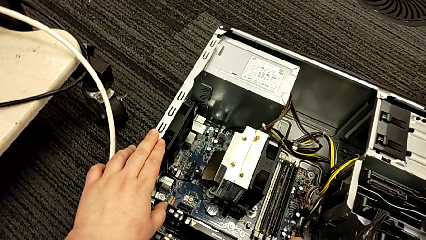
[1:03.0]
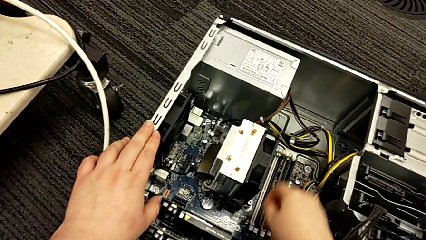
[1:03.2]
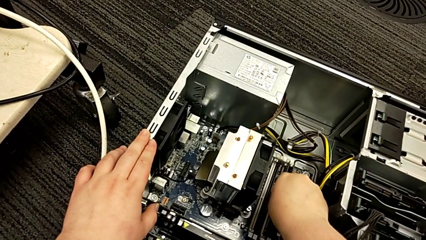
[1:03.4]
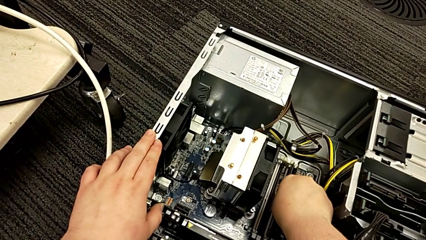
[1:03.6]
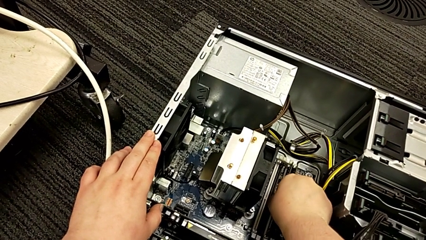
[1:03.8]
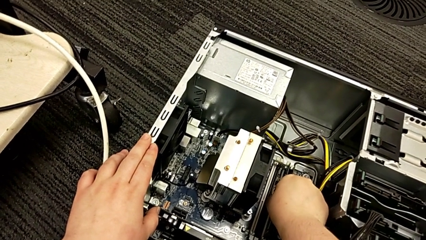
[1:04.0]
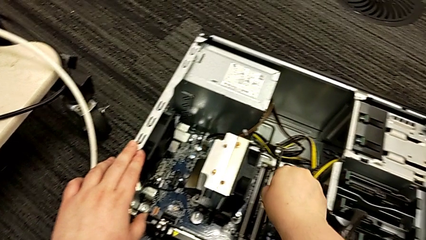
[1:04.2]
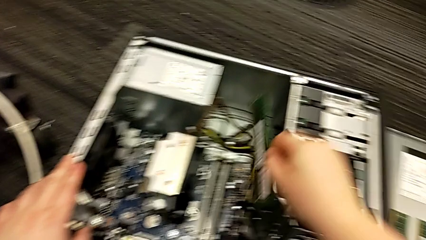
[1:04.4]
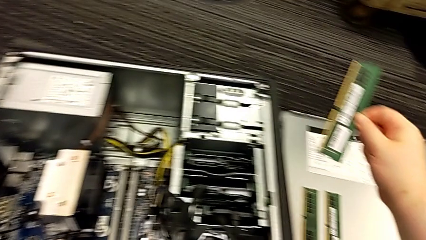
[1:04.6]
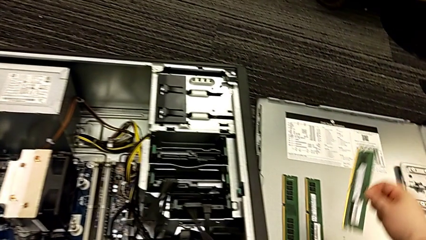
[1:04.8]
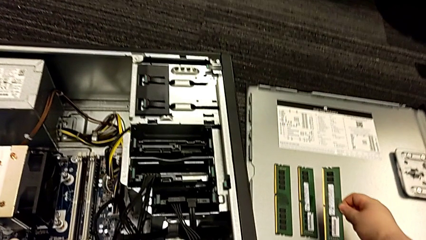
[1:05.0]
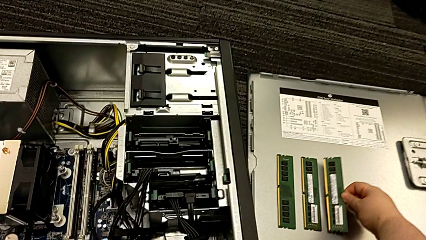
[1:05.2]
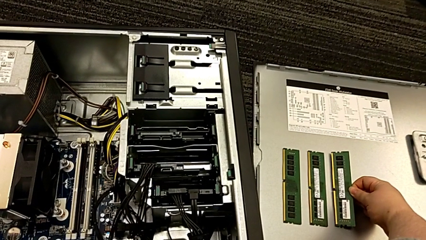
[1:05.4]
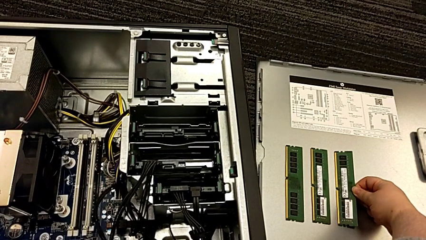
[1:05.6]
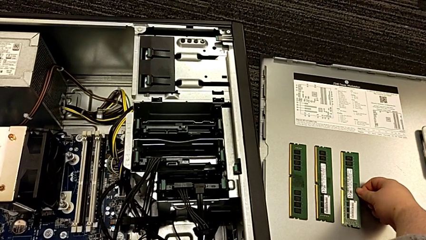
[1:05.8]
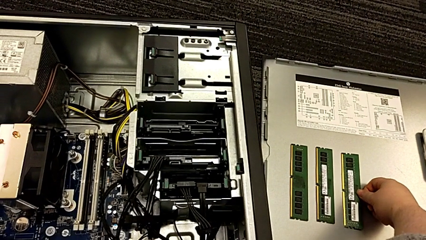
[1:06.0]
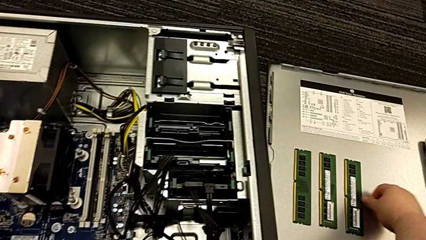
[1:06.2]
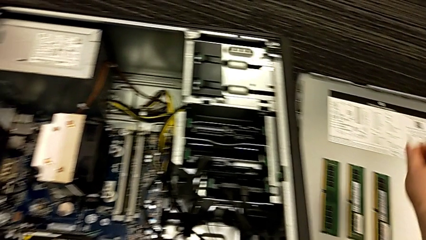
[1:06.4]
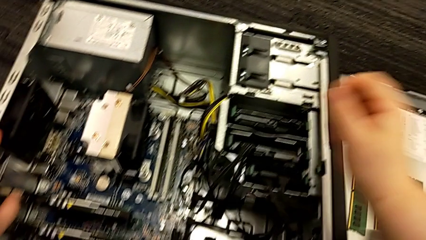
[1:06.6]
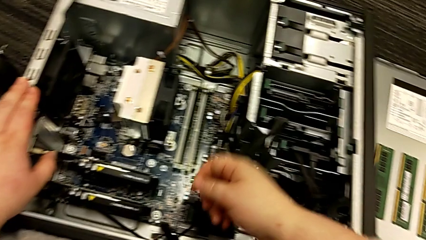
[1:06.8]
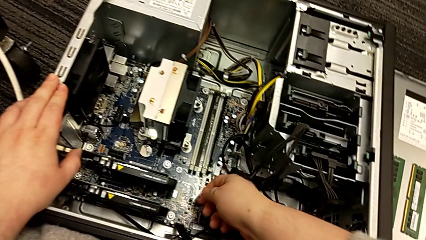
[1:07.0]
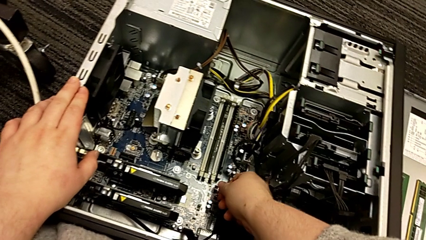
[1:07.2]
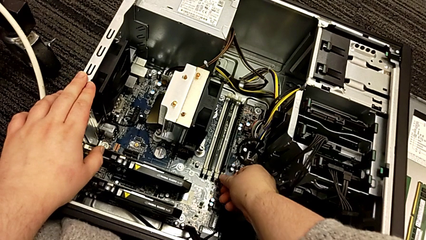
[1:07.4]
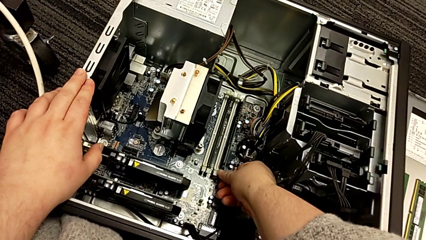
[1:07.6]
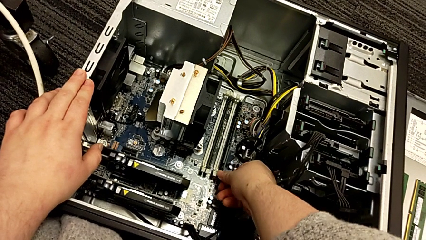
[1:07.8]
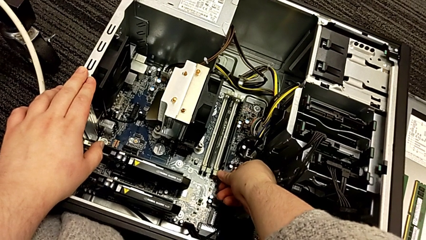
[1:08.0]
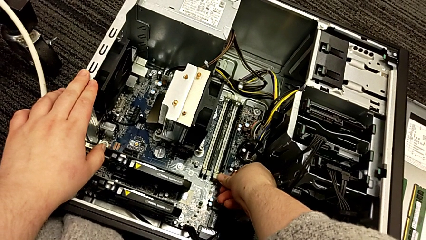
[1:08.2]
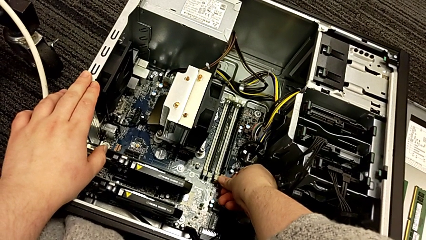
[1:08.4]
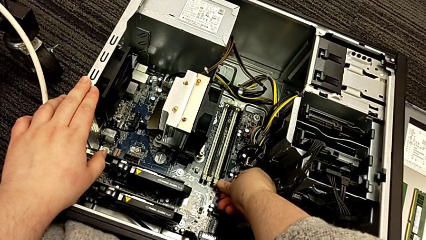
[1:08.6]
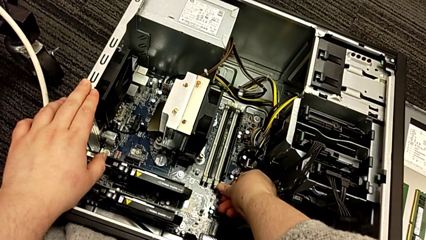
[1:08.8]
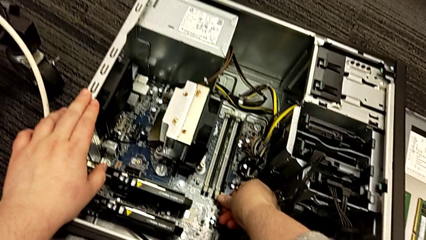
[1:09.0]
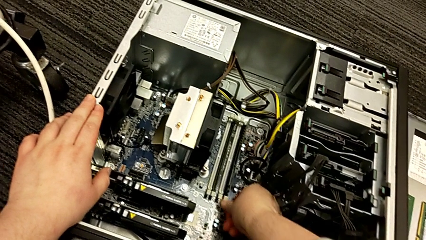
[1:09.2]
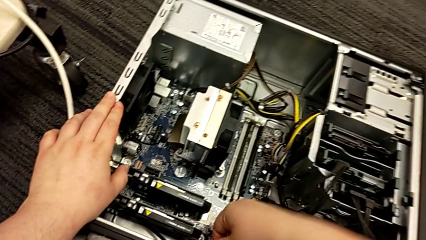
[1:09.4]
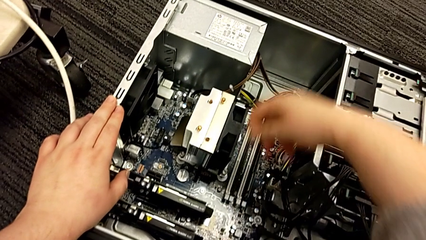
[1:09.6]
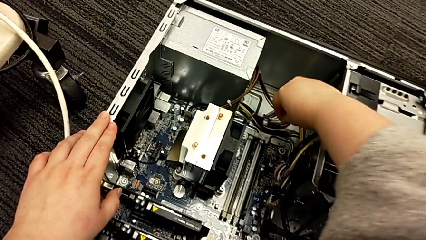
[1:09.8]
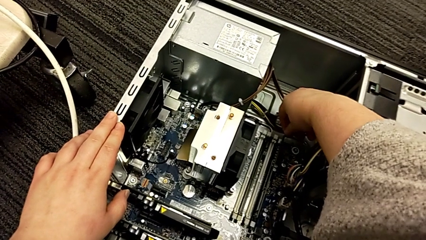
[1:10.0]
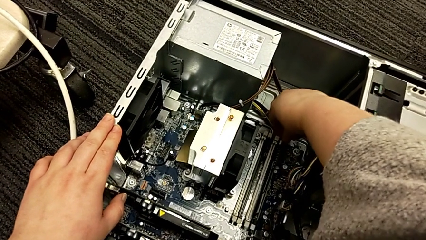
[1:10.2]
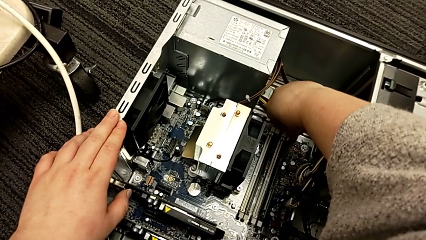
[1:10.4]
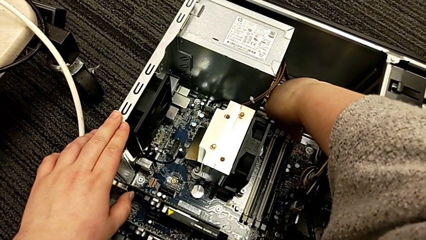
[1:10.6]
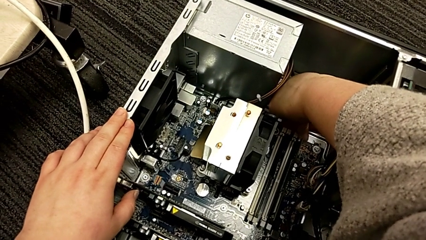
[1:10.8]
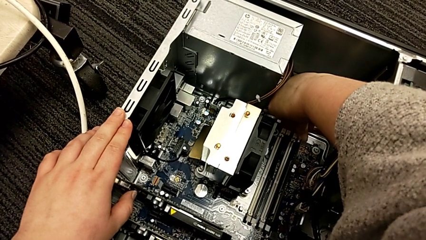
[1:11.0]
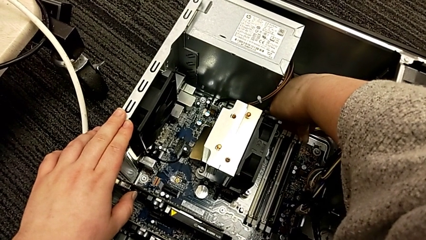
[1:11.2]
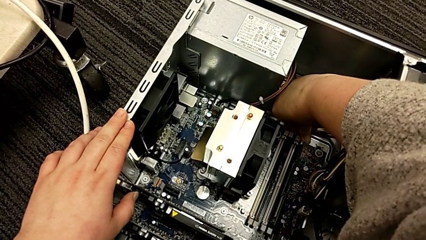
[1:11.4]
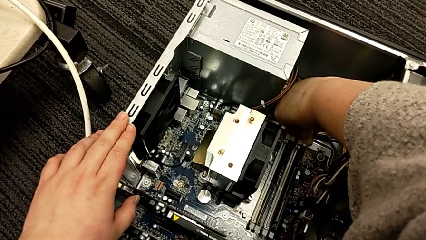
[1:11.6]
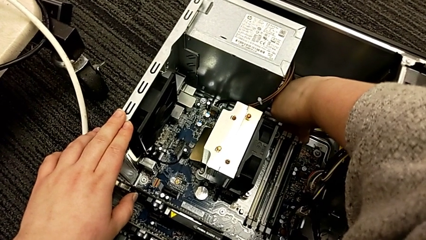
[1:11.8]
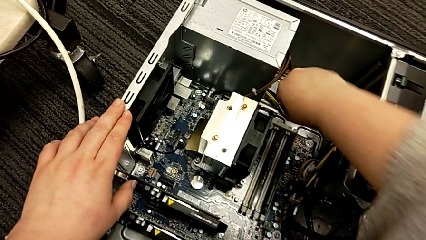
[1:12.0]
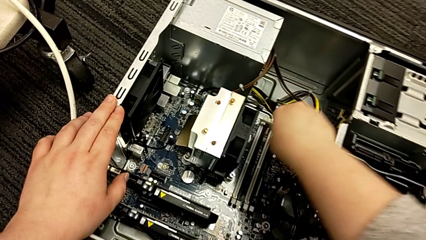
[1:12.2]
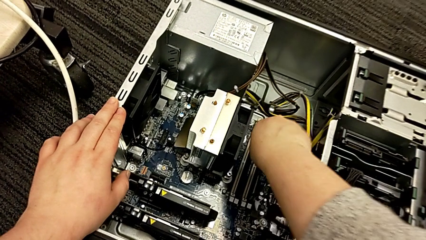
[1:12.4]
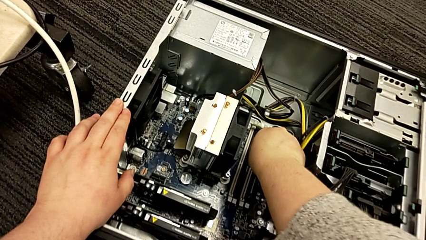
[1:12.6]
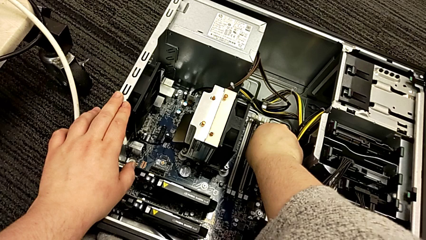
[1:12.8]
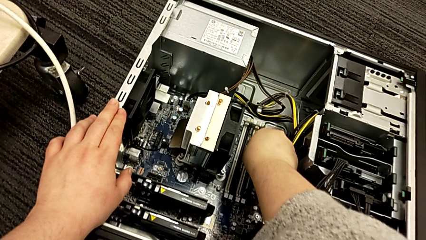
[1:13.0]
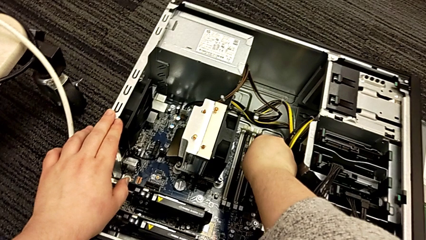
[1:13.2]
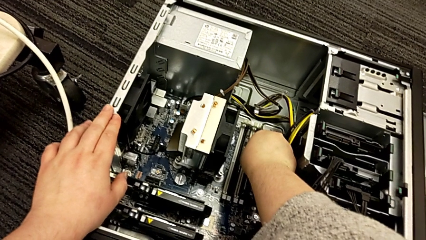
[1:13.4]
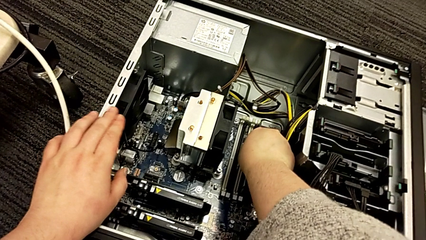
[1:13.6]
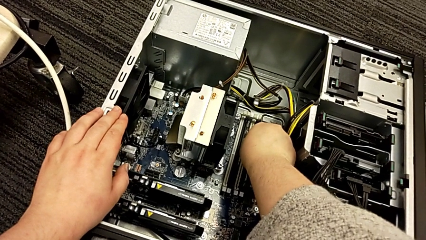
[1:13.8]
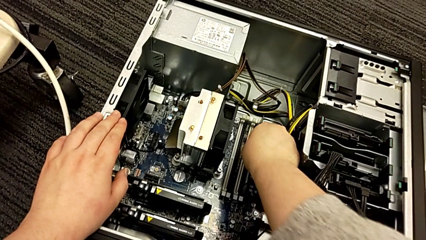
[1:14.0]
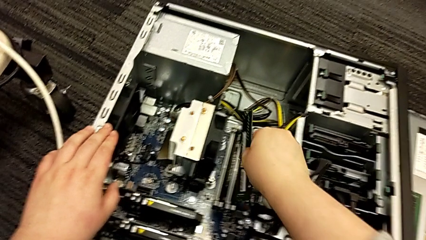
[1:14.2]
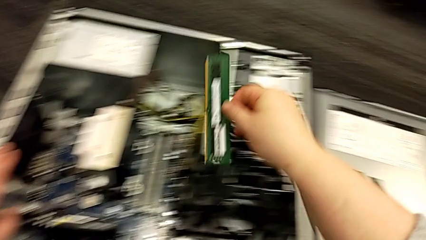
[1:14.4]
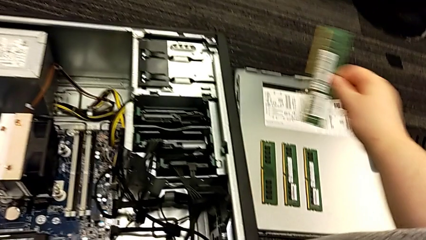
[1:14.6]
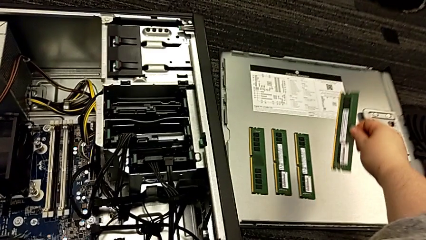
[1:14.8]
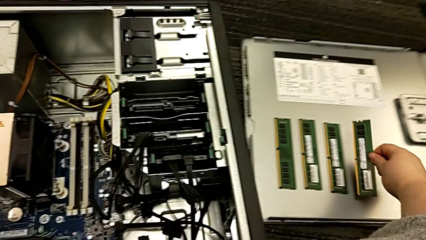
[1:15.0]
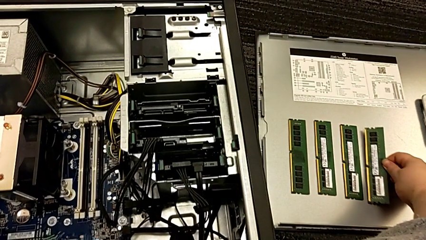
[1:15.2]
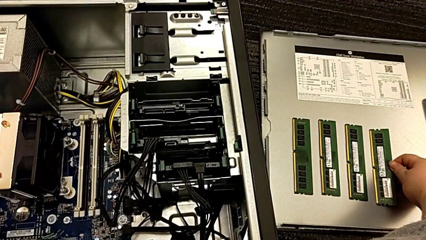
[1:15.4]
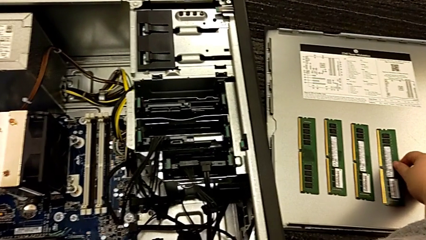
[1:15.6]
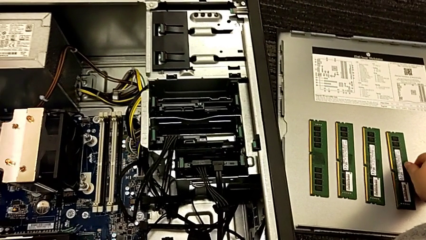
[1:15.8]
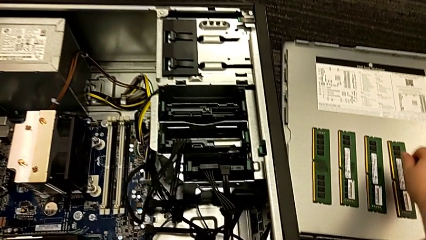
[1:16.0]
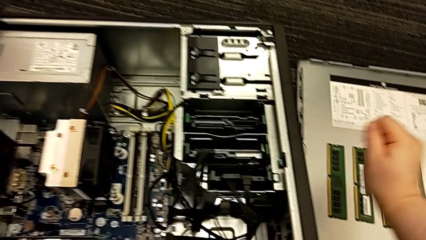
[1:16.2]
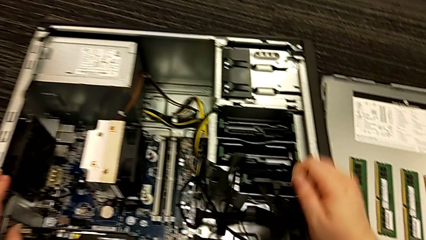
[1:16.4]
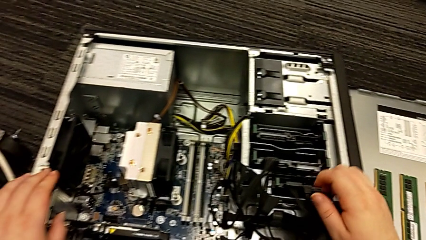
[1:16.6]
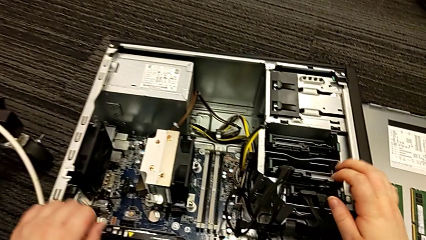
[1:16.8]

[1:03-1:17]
The camera wearer is removing the RAM from the computer tower. They grab the third RAM, place it, push the fourth RAM tab, grab the fourth RAM, withdraw it and place it.

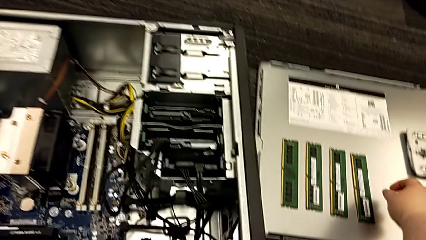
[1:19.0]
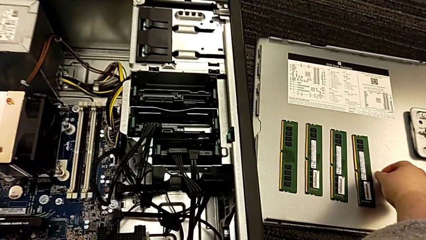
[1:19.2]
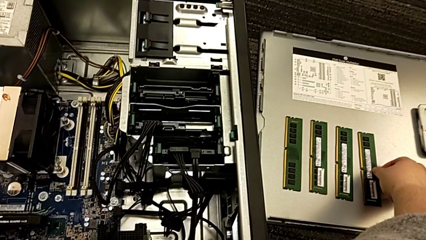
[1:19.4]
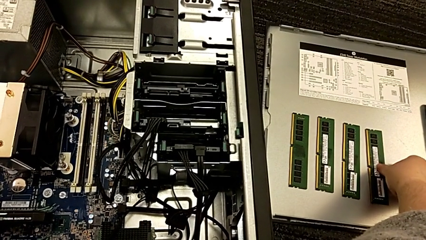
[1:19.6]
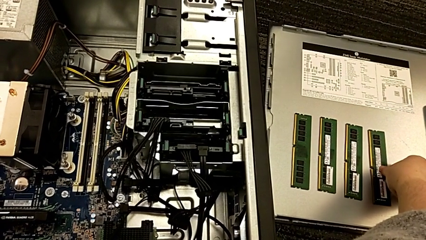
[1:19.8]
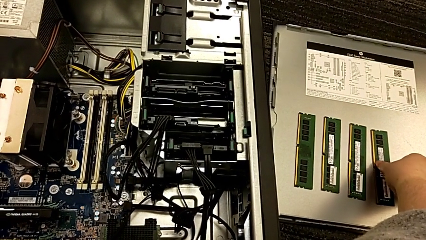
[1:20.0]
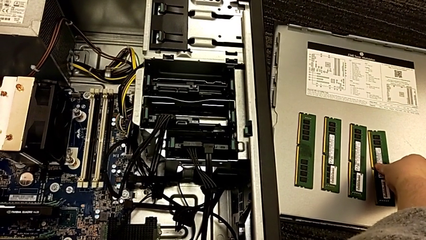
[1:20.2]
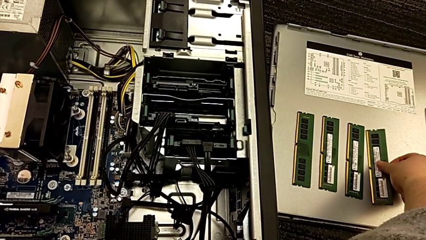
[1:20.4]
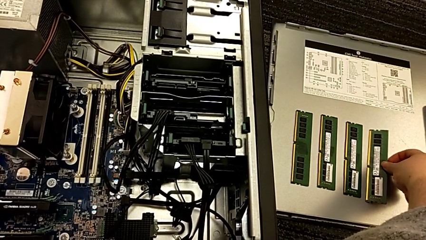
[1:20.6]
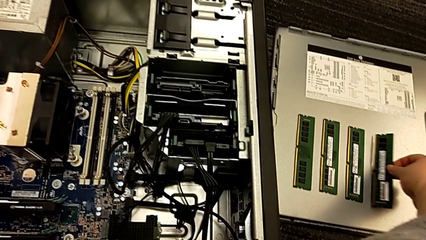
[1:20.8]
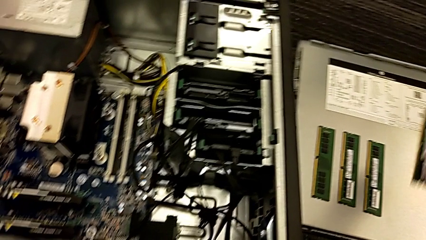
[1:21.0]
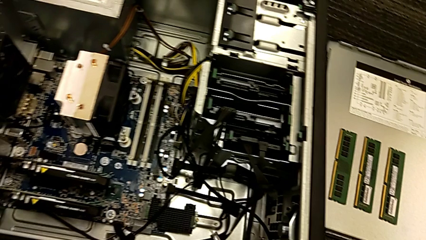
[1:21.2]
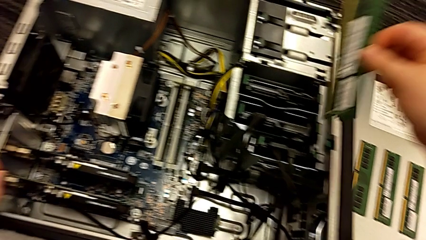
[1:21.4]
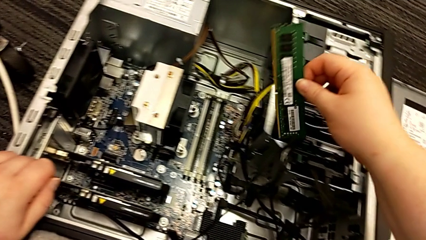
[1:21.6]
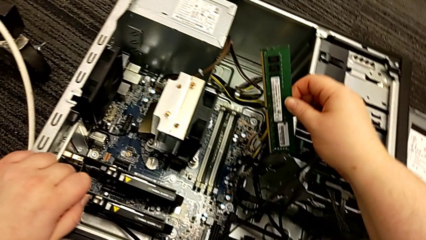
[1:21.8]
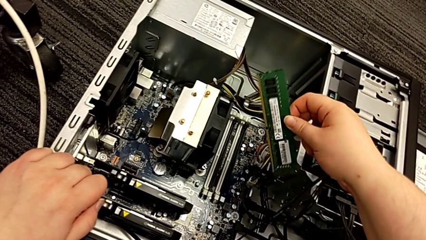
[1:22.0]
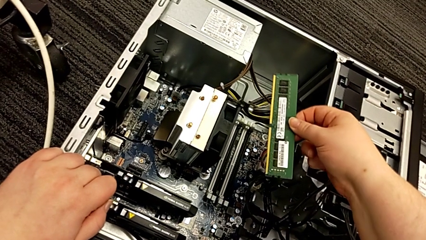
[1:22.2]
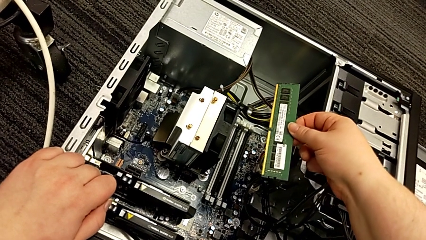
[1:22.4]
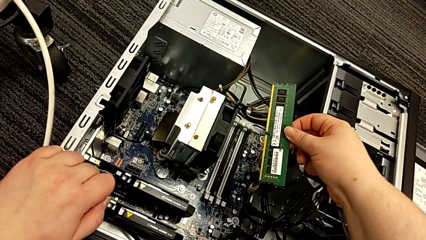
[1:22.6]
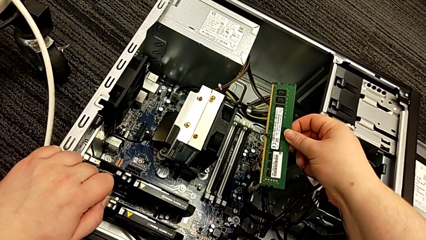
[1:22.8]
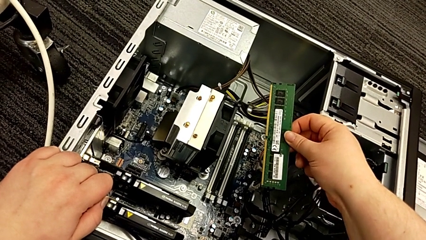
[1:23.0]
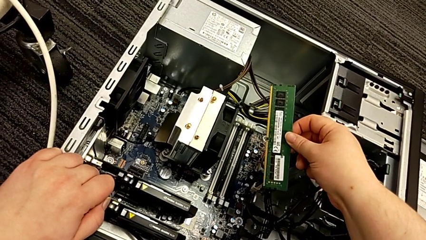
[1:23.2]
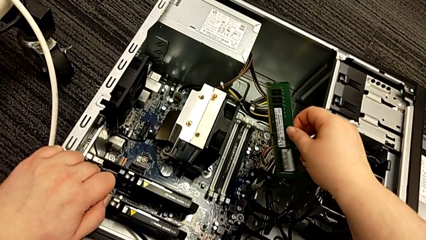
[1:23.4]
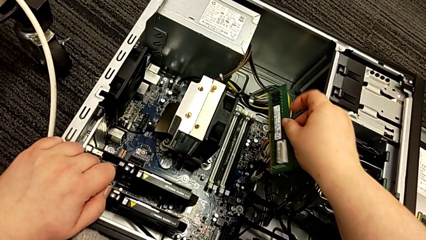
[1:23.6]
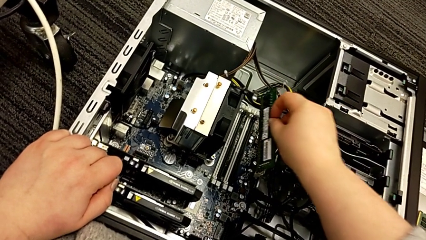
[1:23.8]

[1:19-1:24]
The camera wearer is putting the RAM into the computer tower. They grab the fourth RAM.
